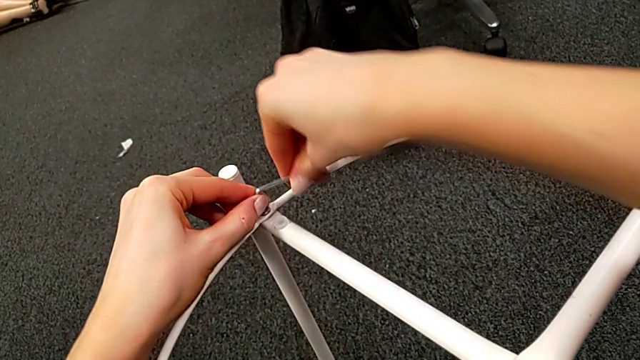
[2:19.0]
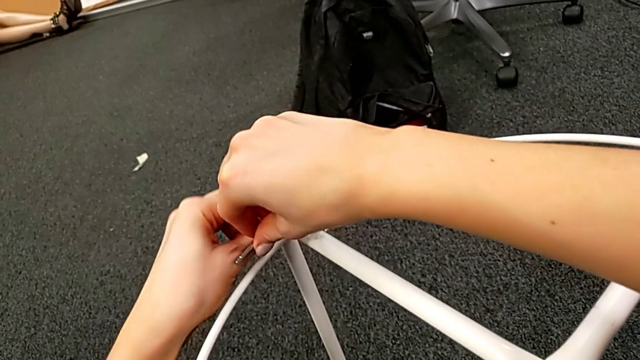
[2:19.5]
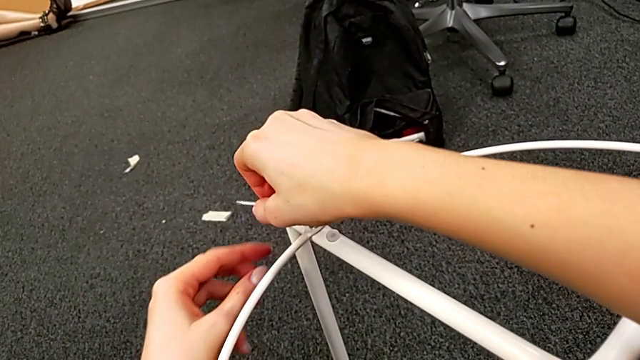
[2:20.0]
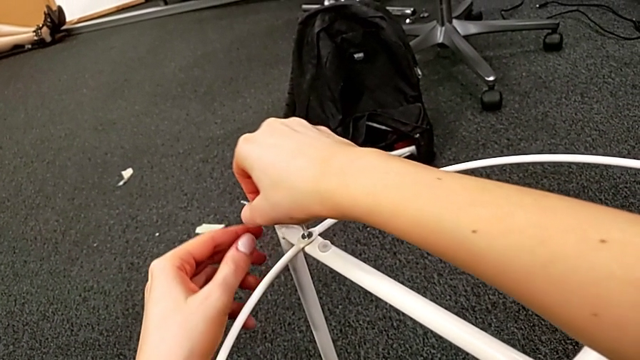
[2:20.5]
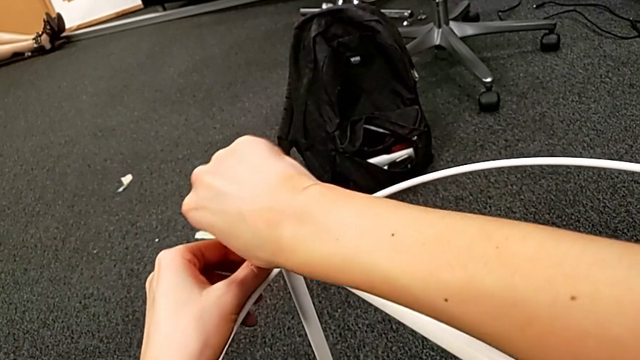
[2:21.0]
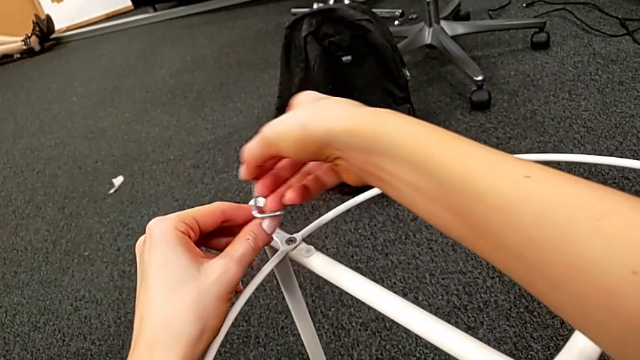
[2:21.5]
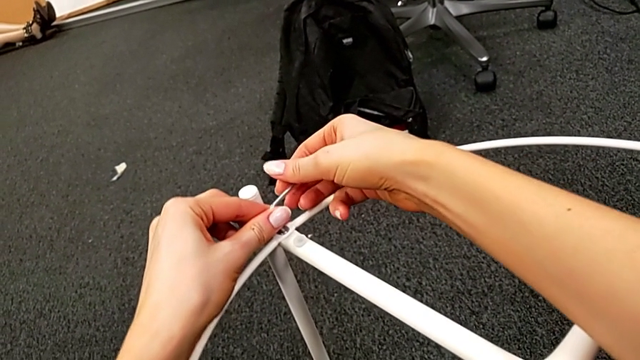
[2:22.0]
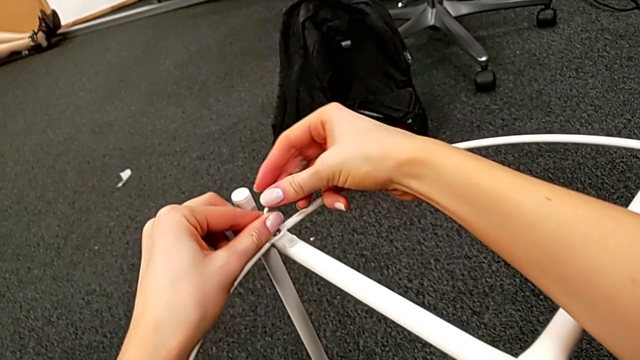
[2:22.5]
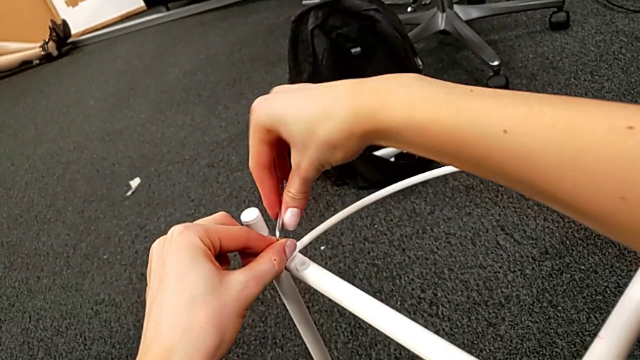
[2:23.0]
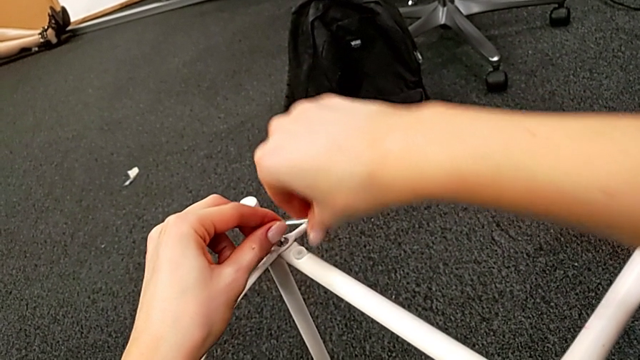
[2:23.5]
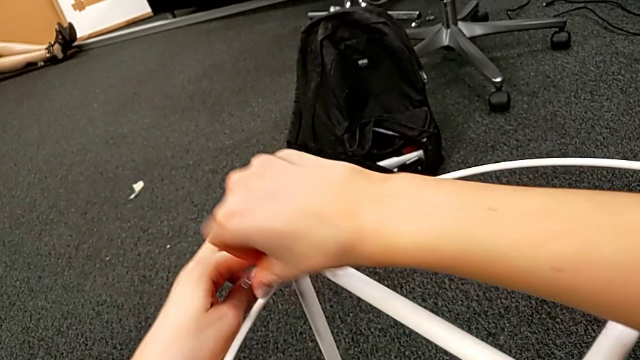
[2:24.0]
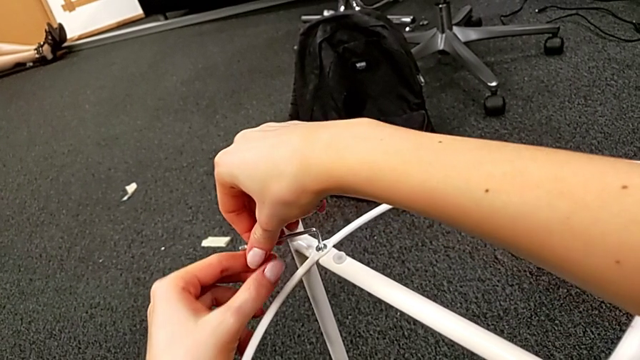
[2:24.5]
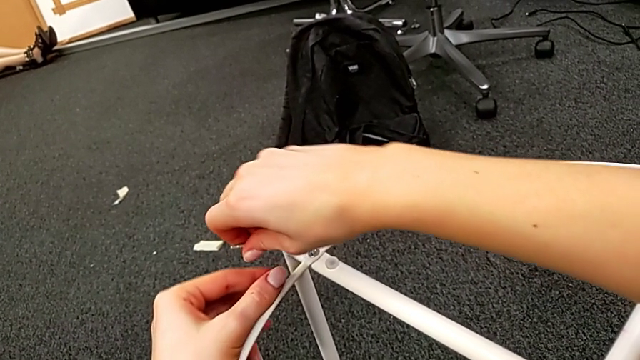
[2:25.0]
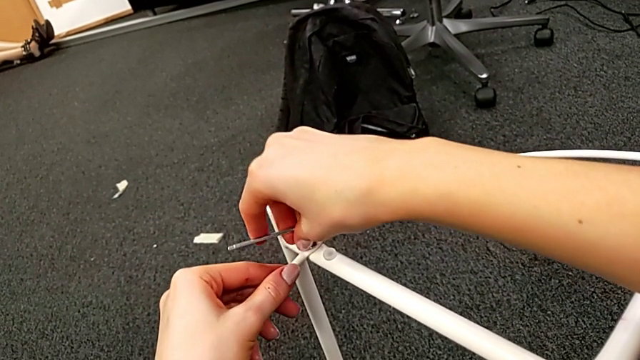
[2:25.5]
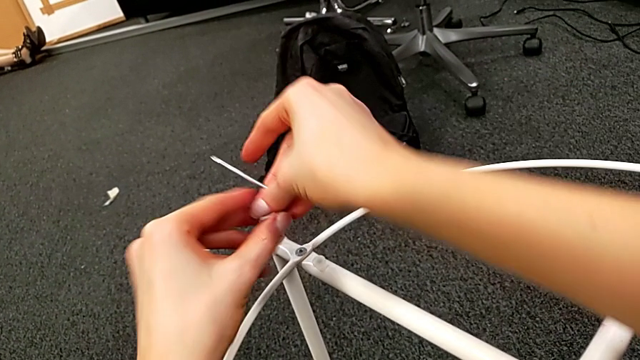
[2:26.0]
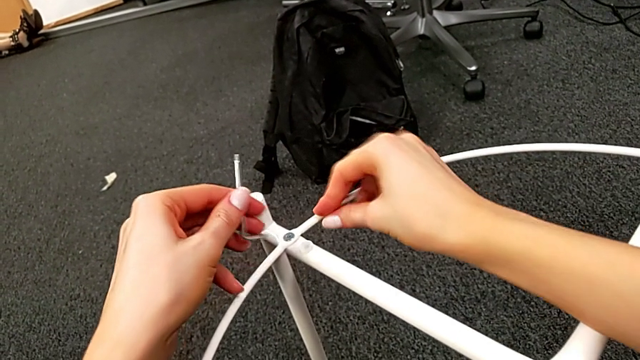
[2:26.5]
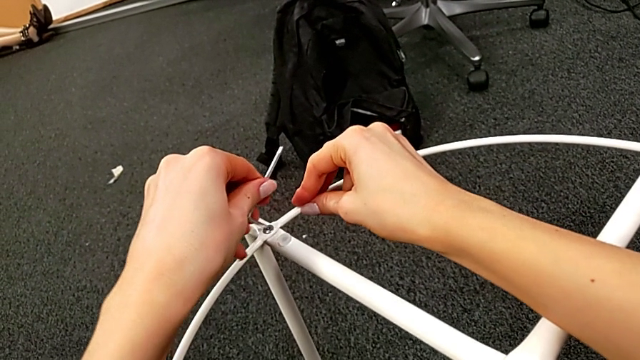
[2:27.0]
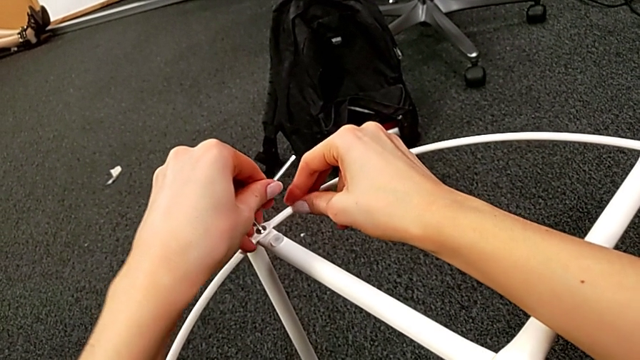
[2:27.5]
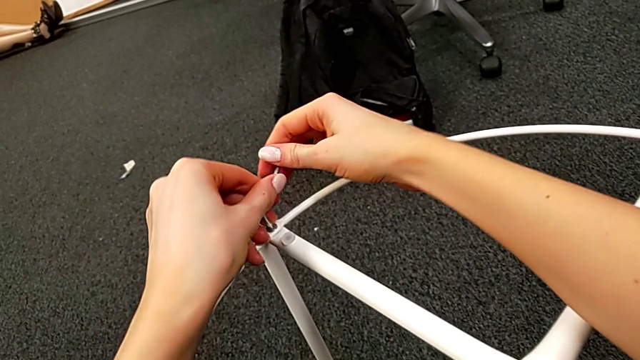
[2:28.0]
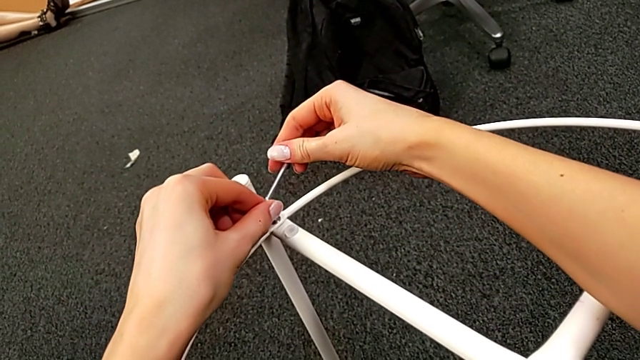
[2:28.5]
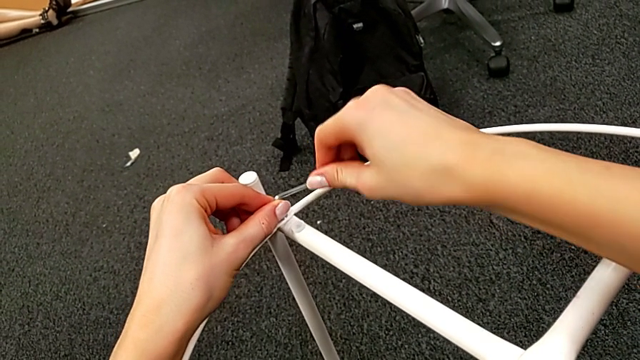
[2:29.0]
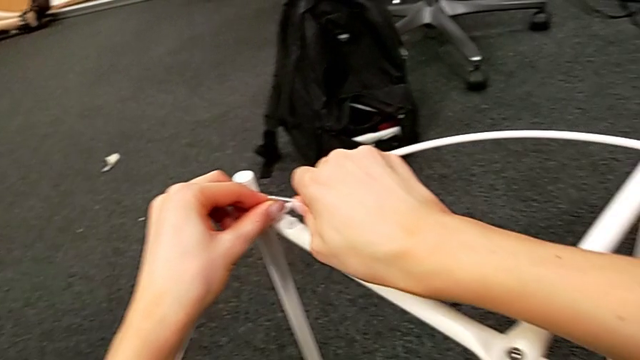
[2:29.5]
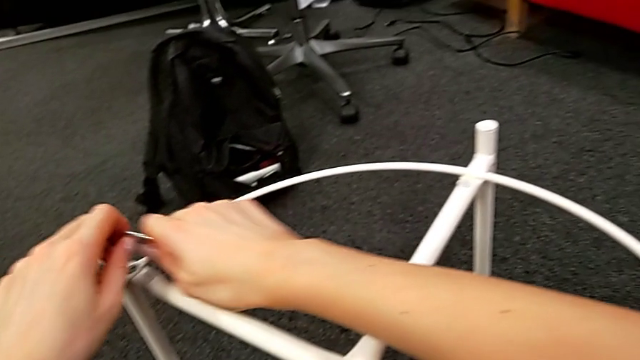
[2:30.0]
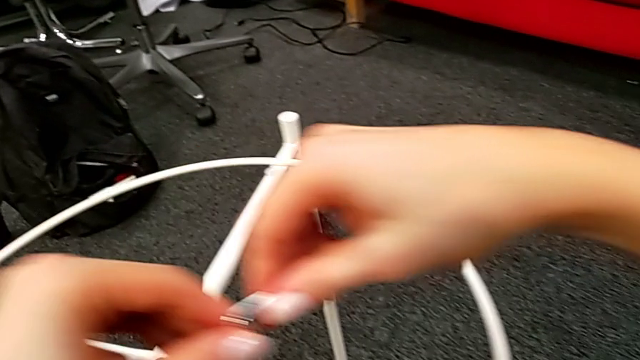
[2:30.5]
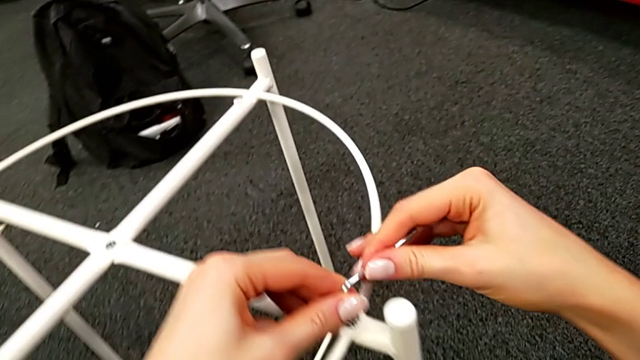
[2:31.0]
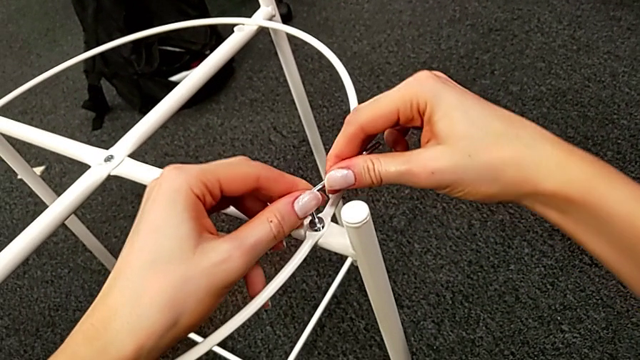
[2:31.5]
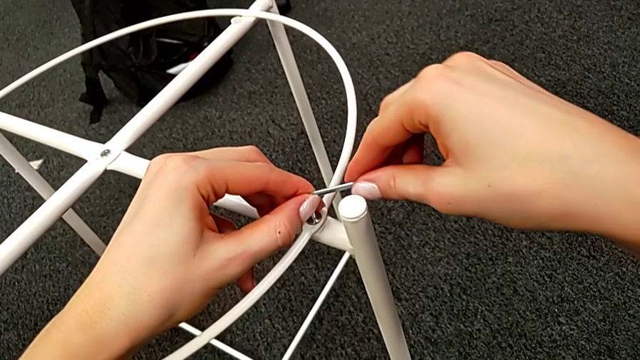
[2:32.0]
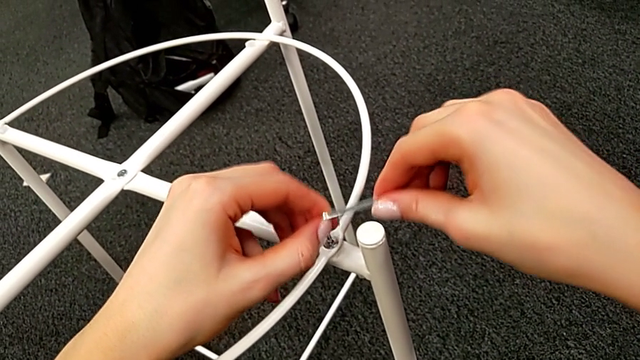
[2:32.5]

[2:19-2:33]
The camera wearer is screwing the hex socket heads into the circle. They keep screwing the hex socket head, withdraw the Allen wrench, insert it and withdraw it.

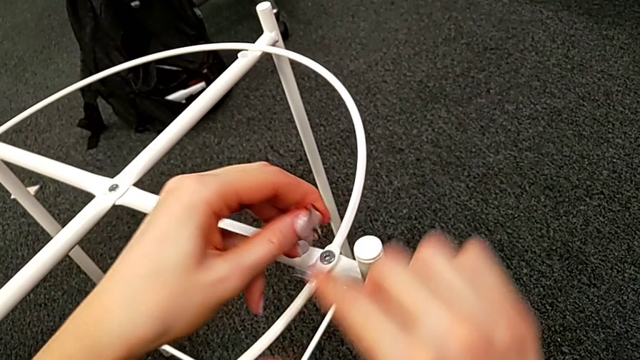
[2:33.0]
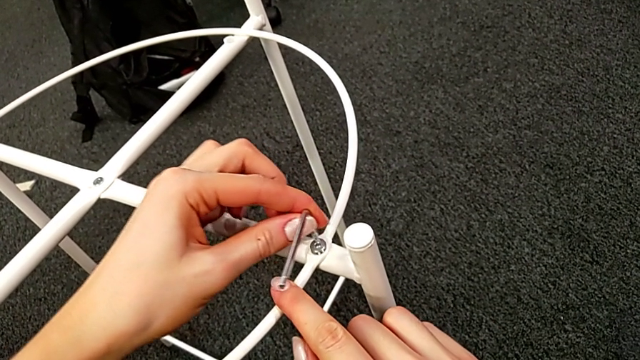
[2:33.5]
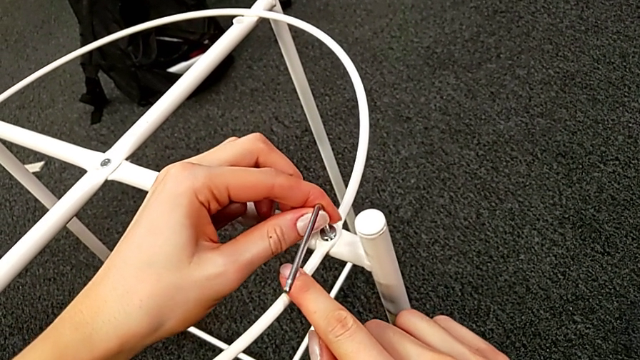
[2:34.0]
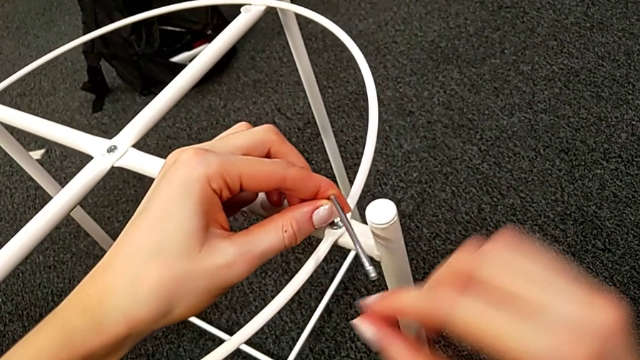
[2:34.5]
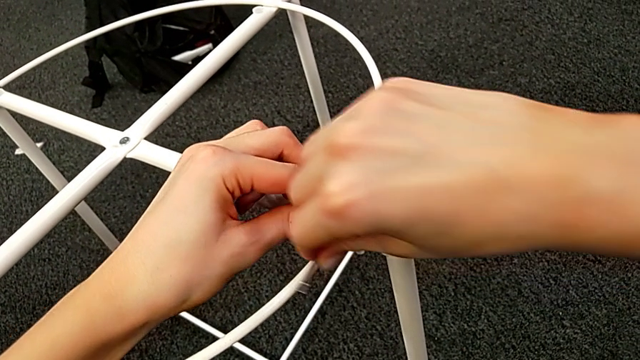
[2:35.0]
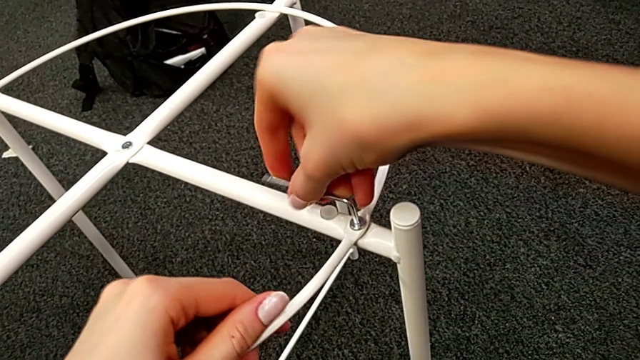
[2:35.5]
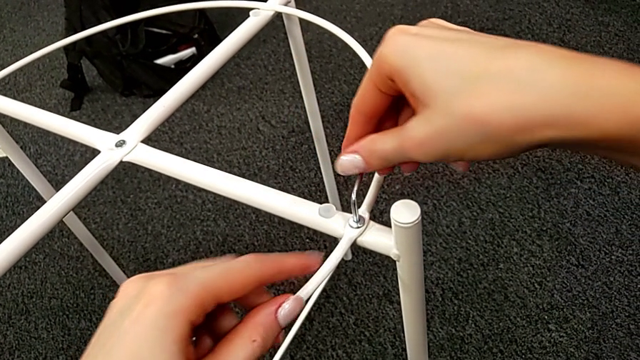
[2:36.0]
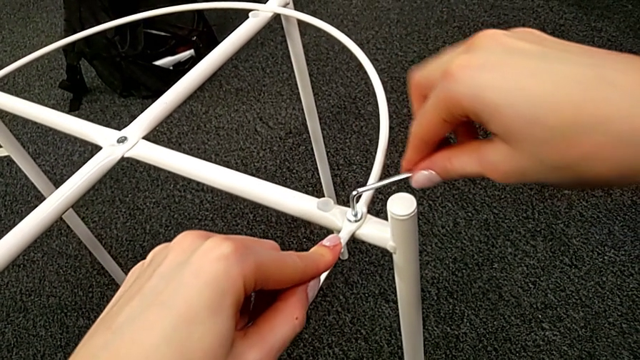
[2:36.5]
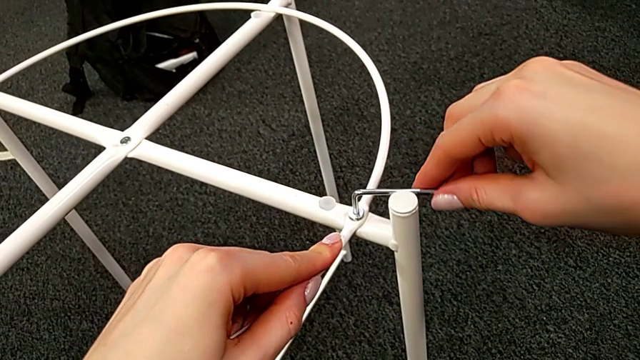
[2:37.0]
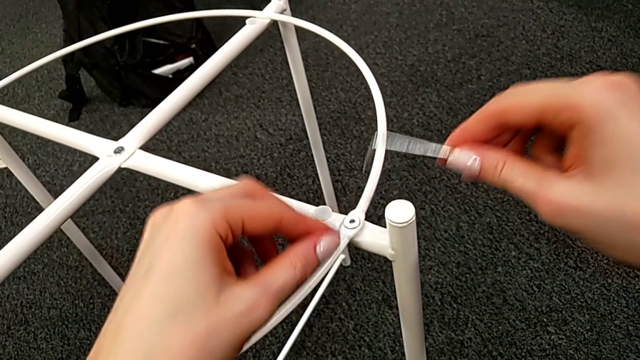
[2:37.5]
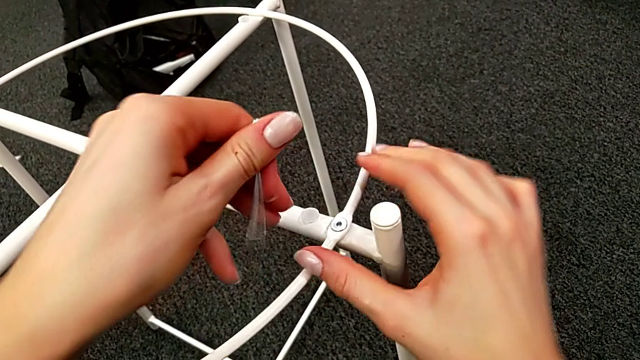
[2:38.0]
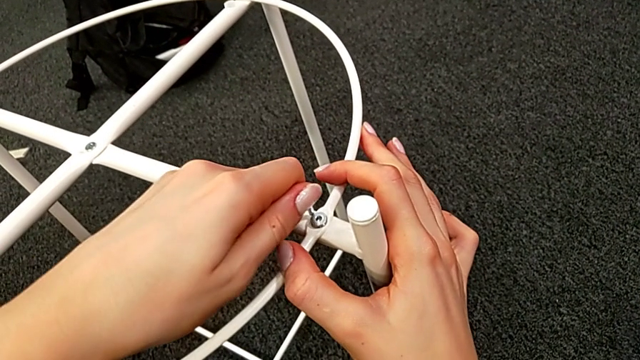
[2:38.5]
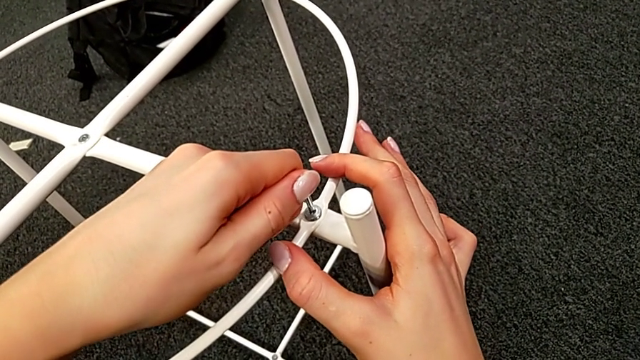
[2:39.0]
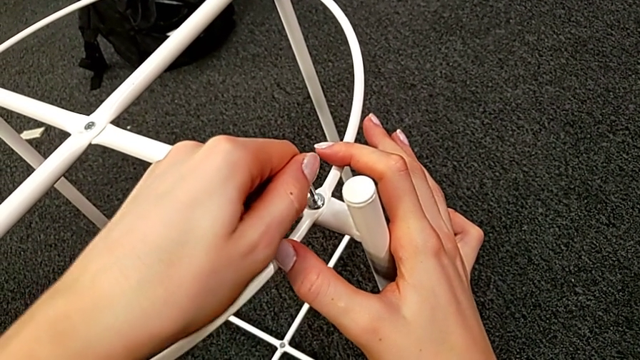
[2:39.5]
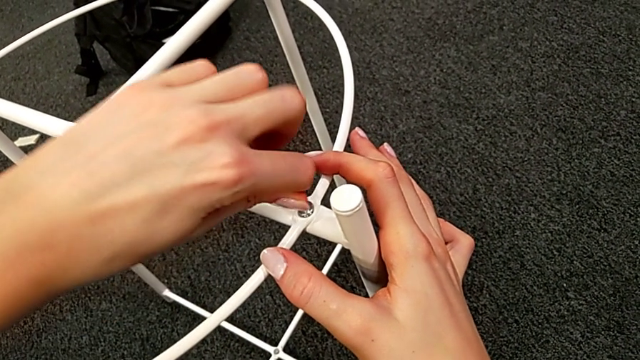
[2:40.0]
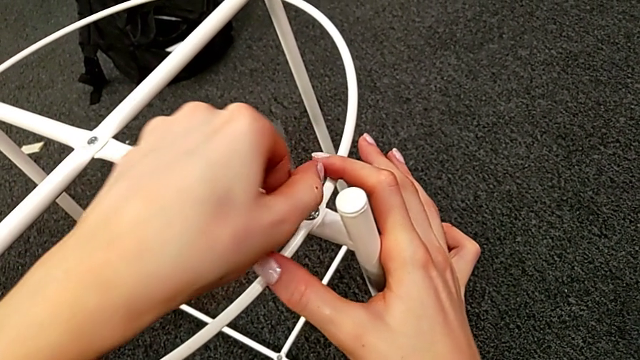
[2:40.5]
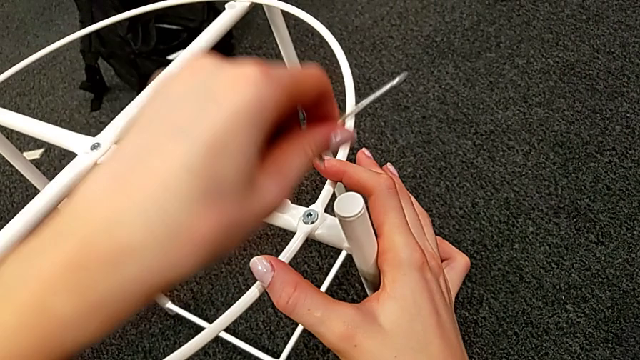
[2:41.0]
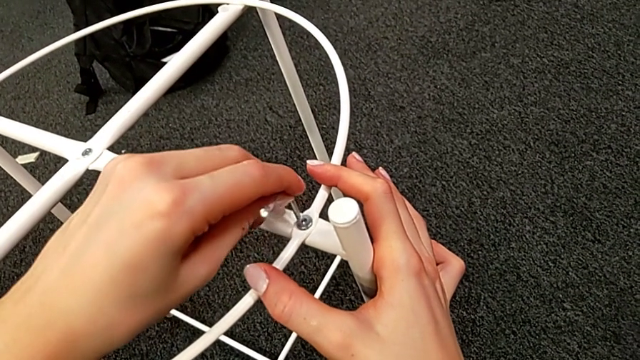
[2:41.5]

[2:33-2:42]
The camera wearer is screwing the hex socket heads into the circle. They insert the Allen wrench and begin to screw the hex socket head.
